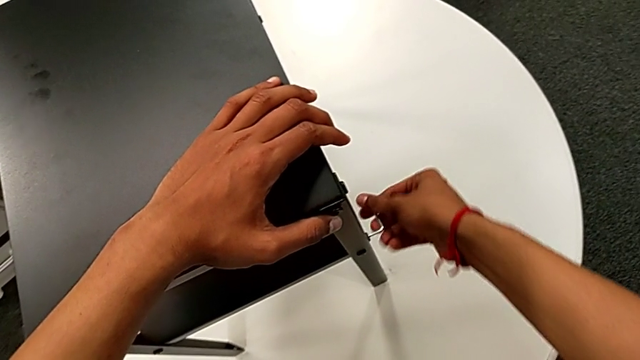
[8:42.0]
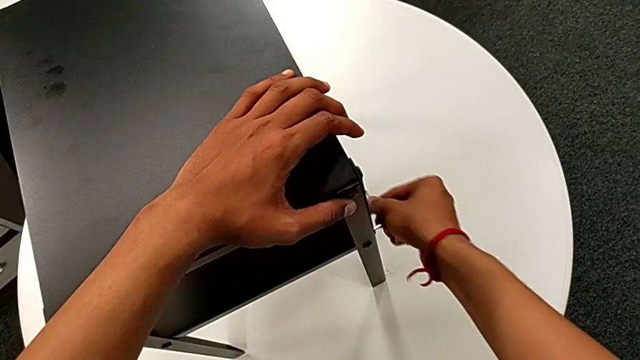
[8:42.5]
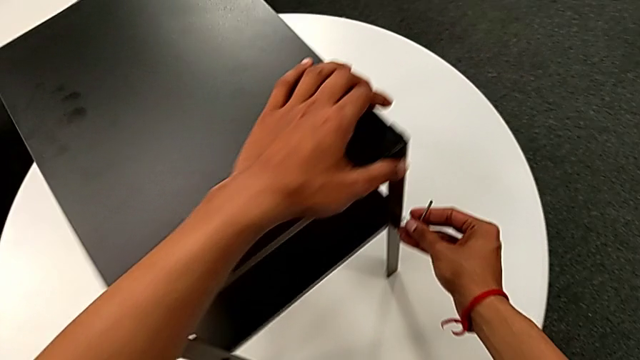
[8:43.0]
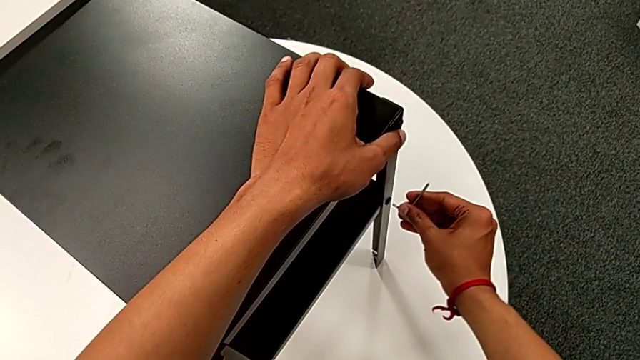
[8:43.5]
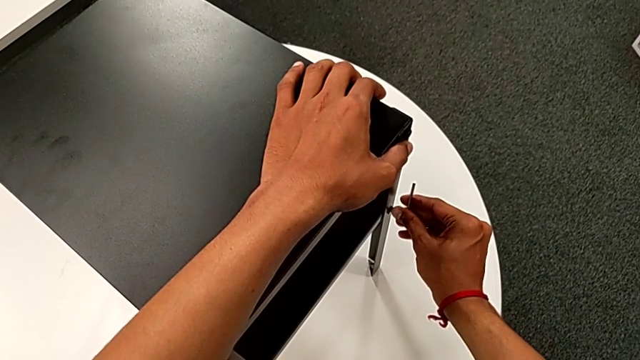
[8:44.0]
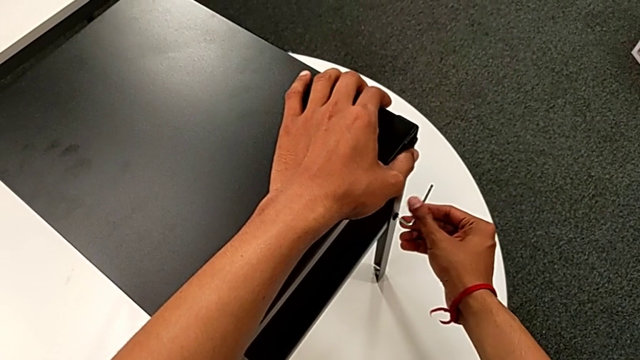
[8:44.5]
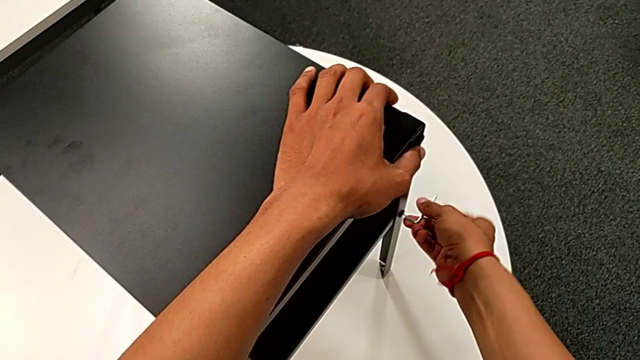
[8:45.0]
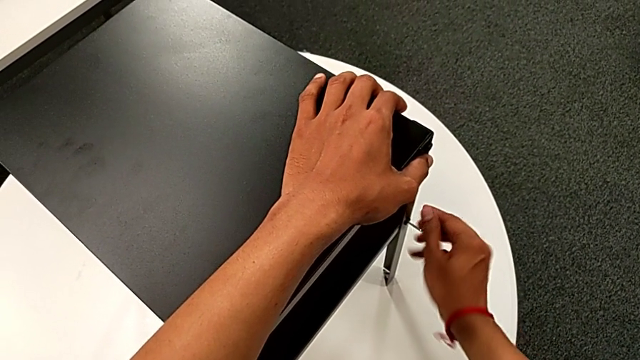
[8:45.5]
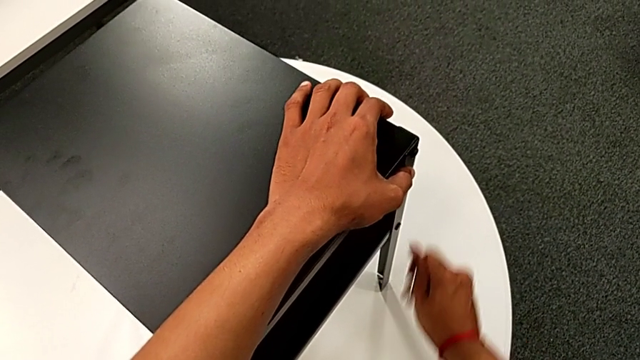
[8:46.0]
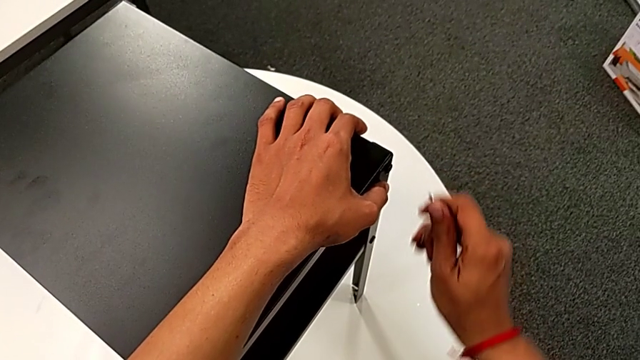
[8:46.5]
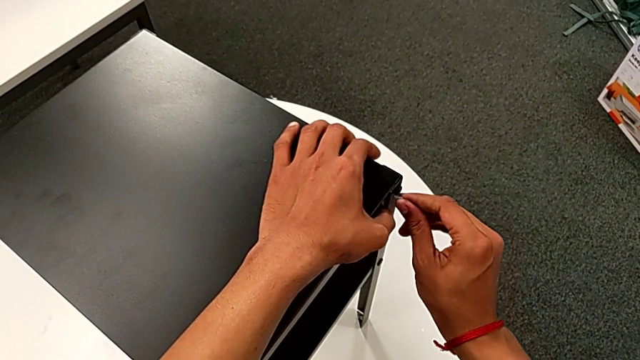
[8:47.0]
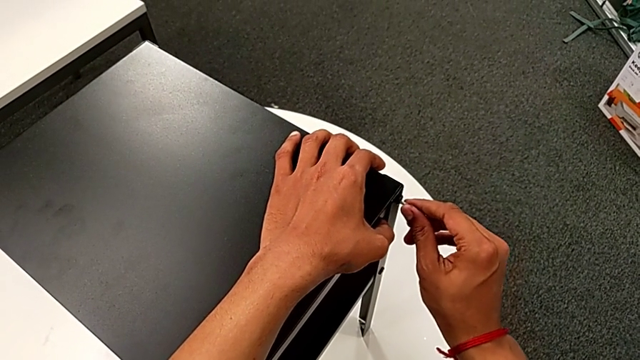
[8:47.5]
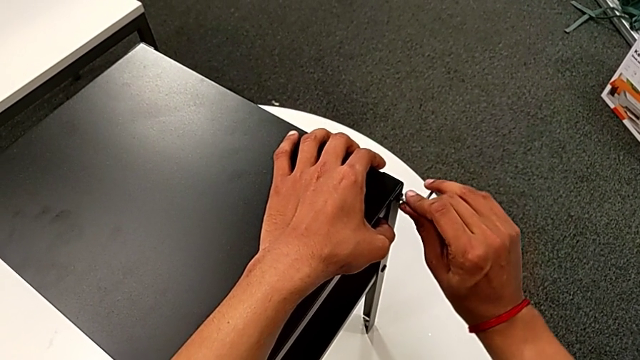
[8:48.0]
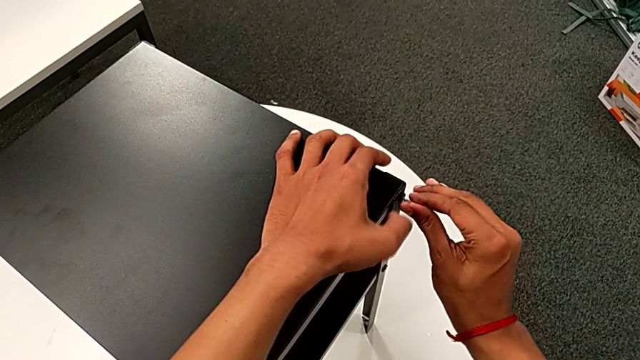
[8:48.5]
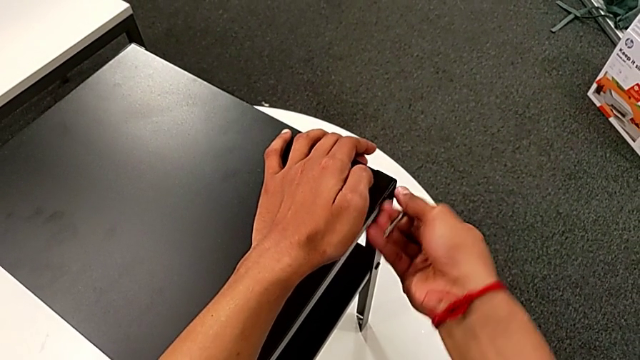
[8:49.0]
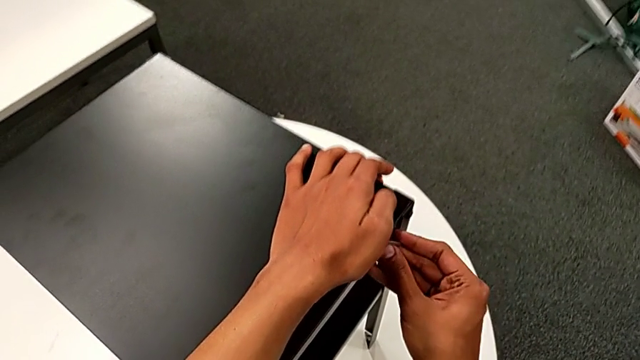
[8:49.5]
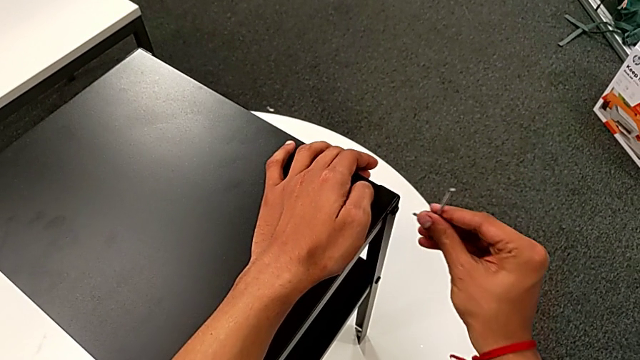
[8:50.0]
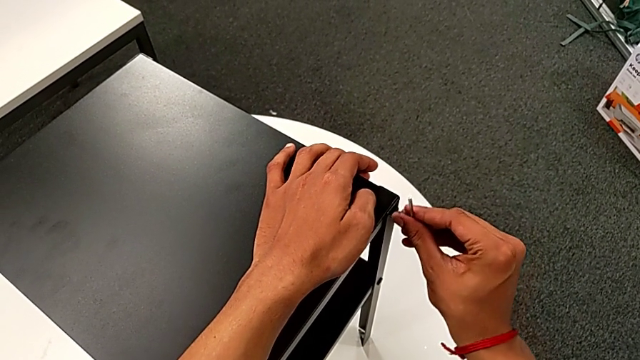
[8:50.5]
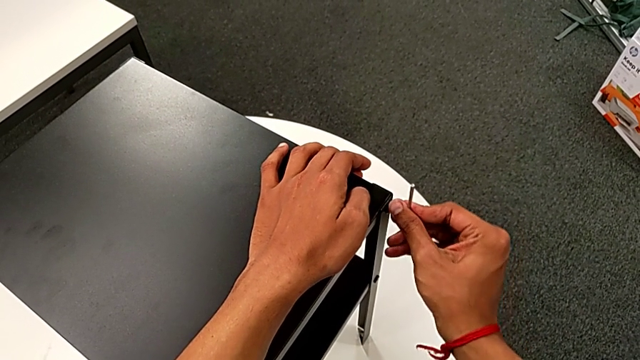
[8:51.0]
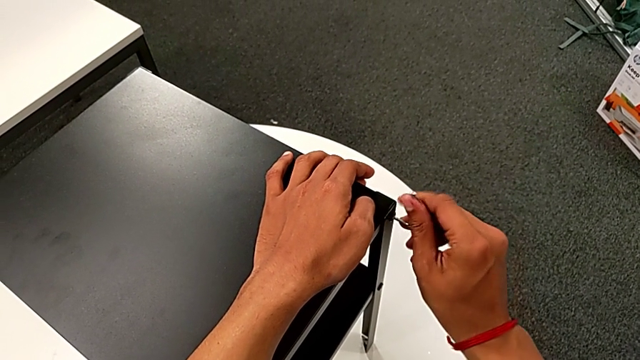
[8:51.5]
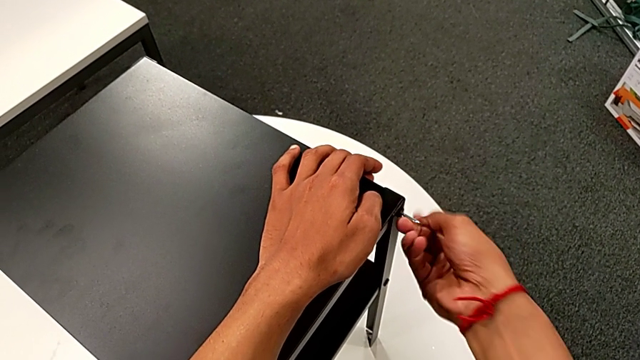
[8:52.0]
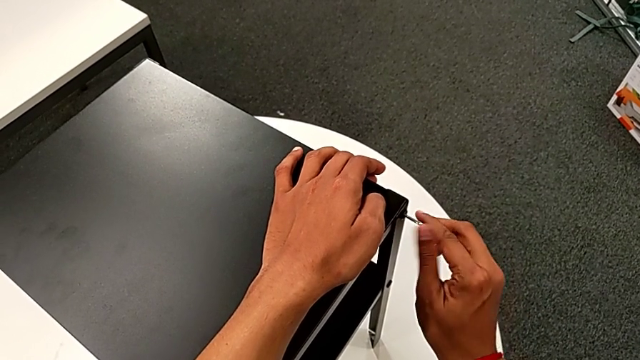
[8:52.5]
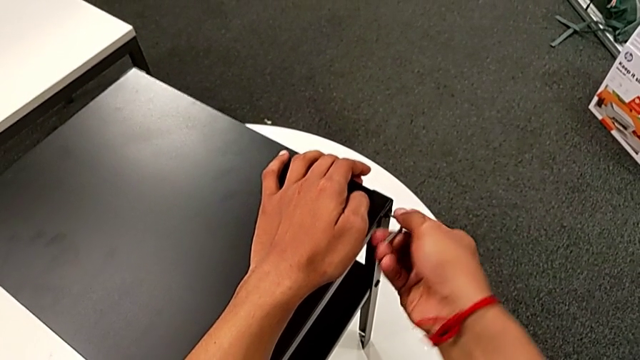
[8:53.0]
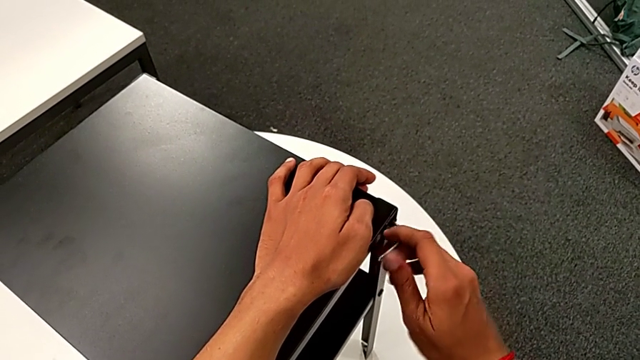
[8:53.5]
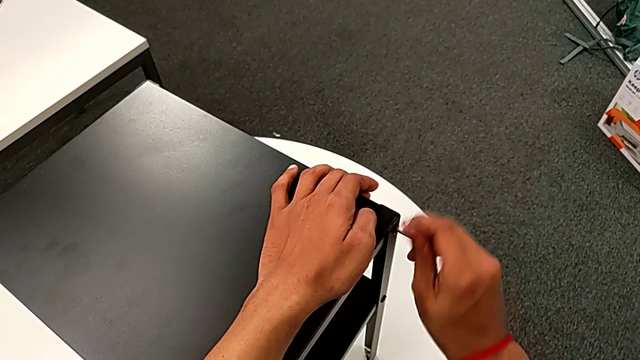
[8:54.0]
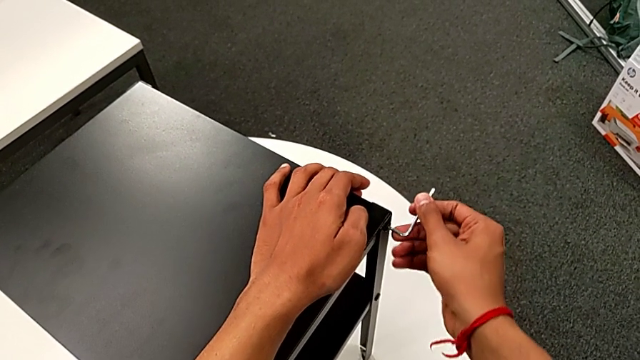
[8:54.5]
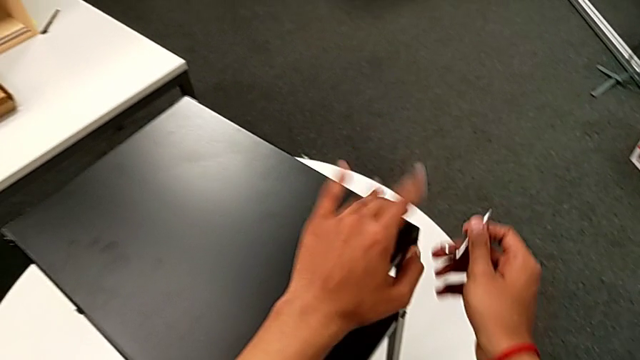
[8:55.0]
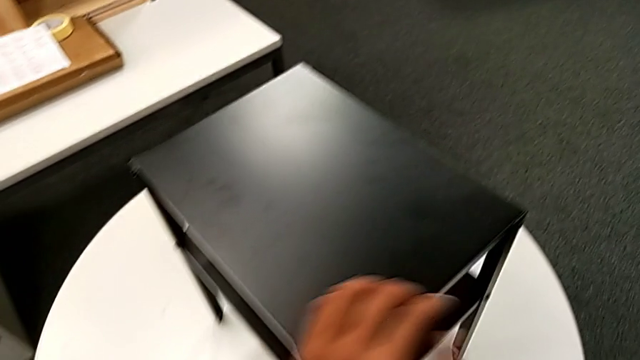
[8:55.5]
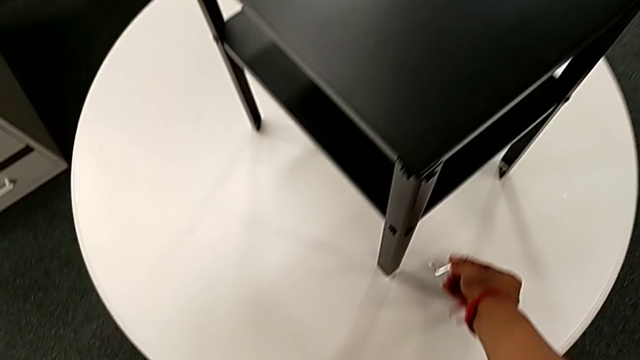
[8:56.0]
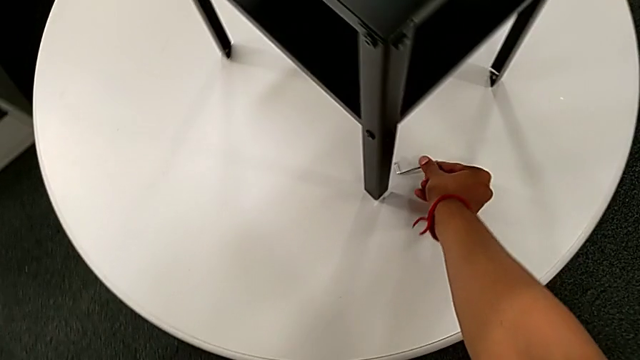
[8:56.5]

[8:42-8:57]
The camera wearer is tightening the hex socket heads attached to the fourth leg. They withdraw the Allen wrench, slide the nightstand, insert the Allen wrench, screw the hex socket head, withdraw the Allen wrench, approach the hex socket head, insert the Allen wrench, screw the hex socket head, withdraw the Allen wrench and place it.
